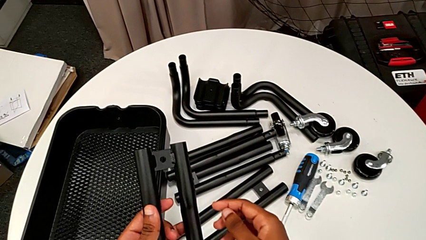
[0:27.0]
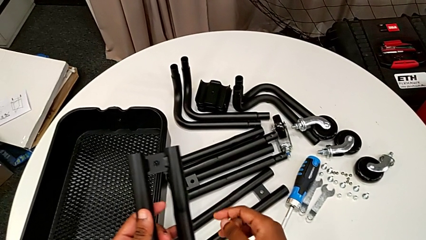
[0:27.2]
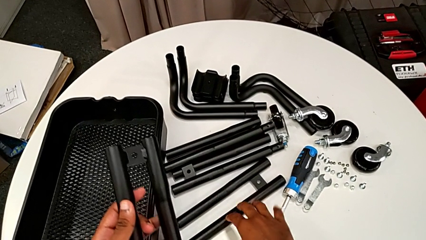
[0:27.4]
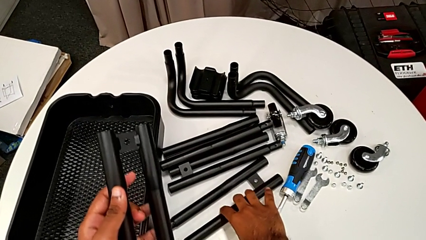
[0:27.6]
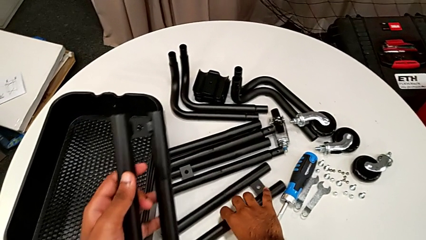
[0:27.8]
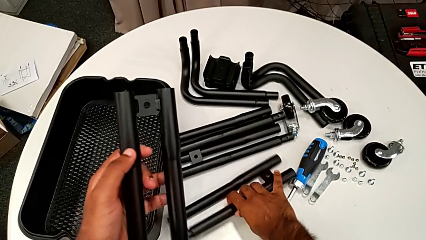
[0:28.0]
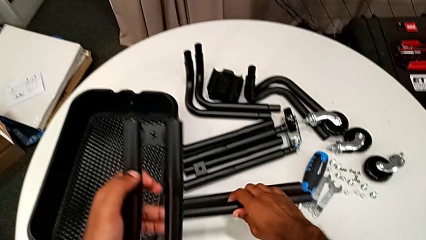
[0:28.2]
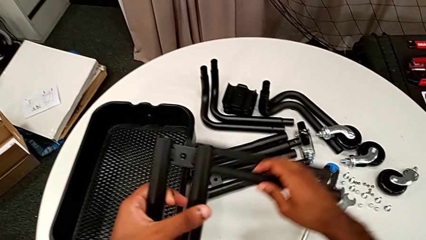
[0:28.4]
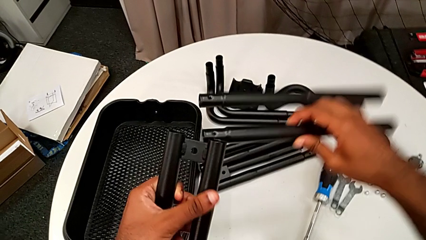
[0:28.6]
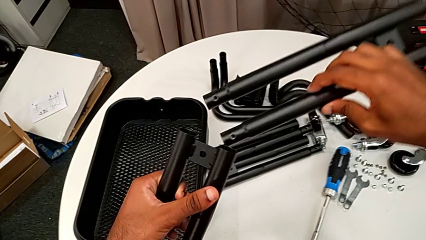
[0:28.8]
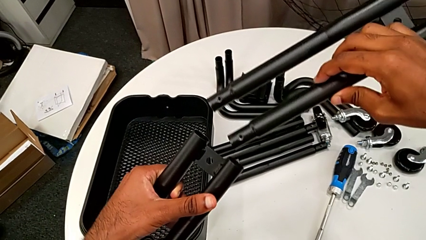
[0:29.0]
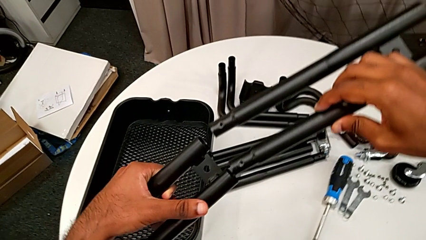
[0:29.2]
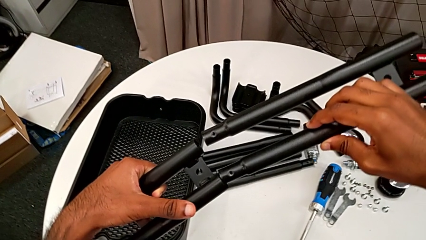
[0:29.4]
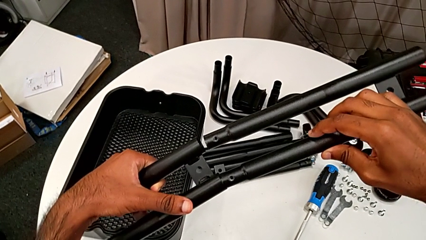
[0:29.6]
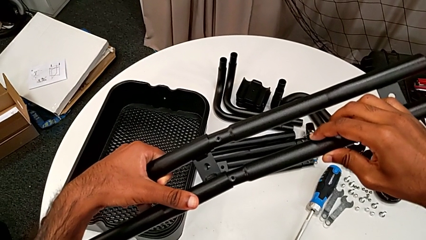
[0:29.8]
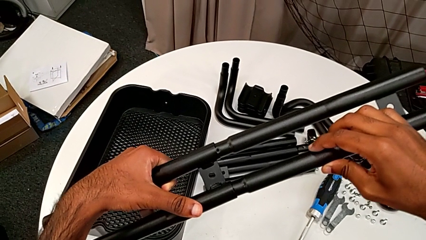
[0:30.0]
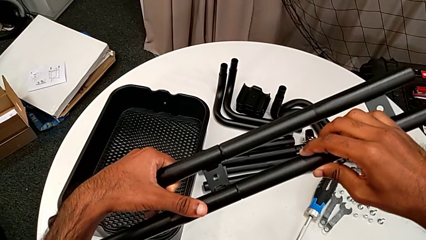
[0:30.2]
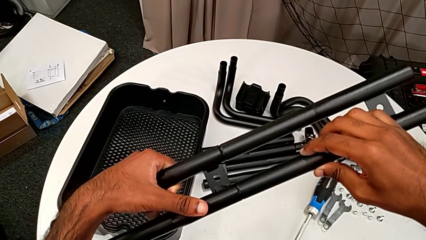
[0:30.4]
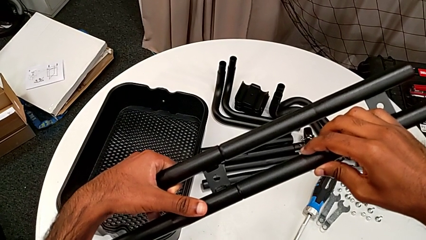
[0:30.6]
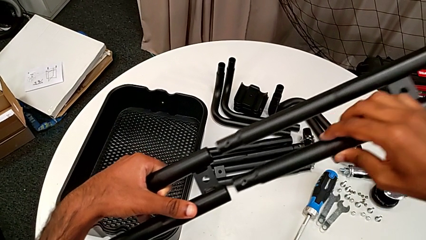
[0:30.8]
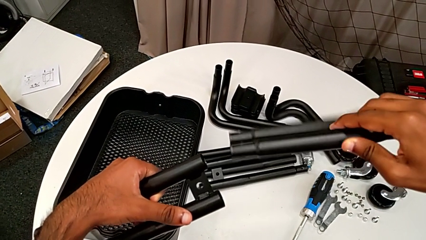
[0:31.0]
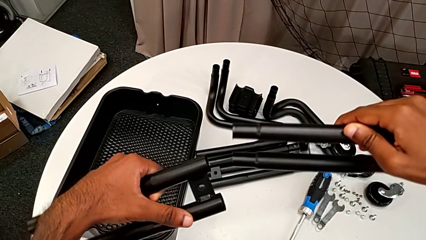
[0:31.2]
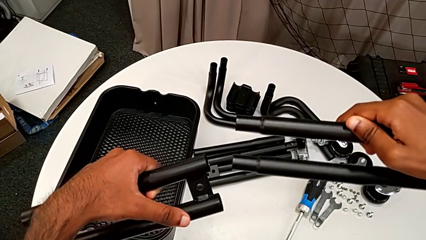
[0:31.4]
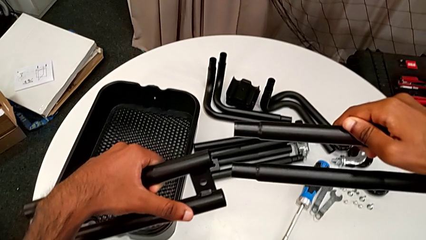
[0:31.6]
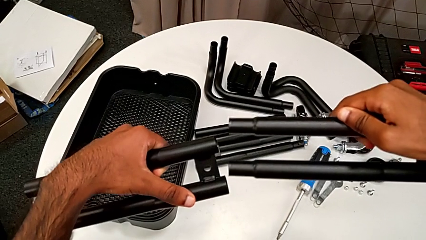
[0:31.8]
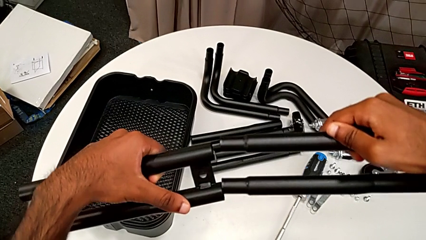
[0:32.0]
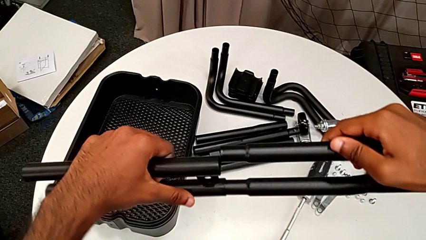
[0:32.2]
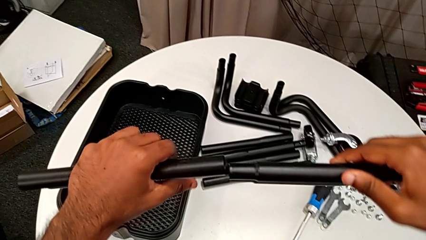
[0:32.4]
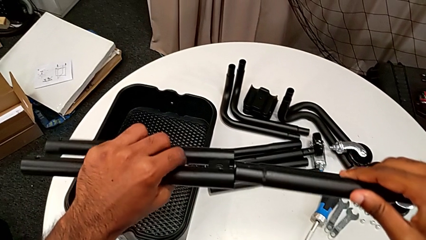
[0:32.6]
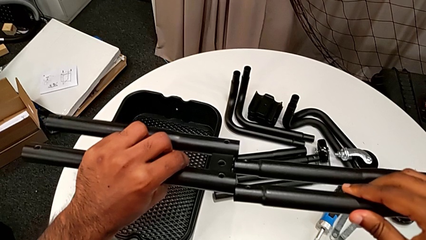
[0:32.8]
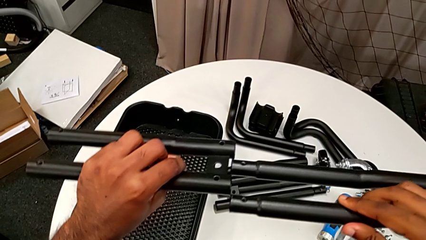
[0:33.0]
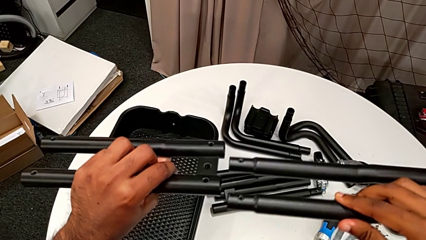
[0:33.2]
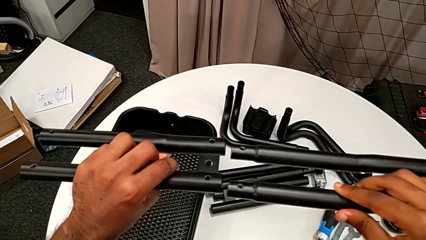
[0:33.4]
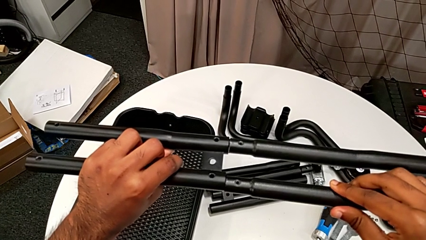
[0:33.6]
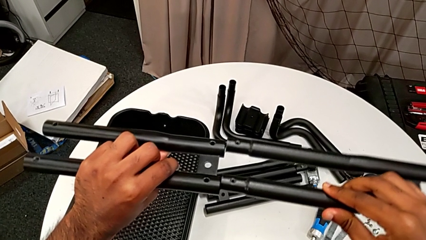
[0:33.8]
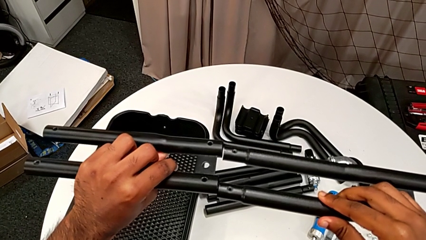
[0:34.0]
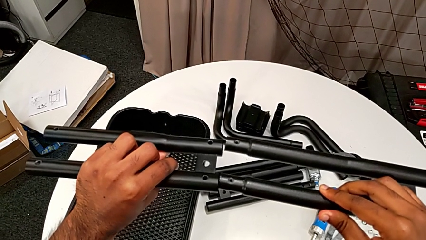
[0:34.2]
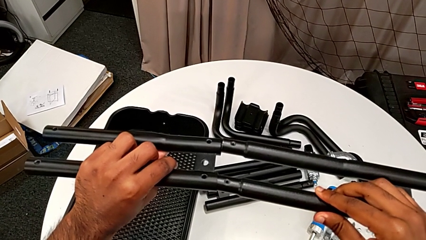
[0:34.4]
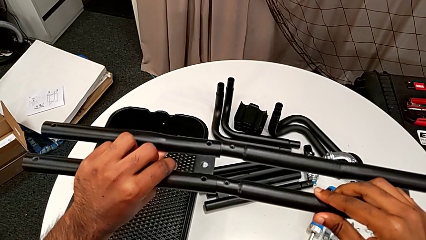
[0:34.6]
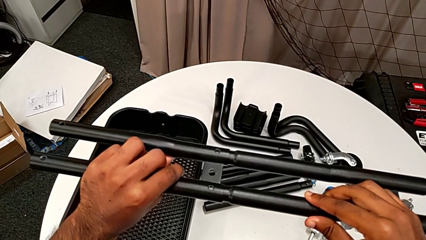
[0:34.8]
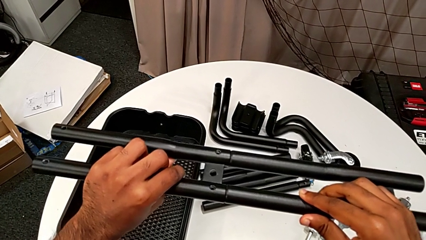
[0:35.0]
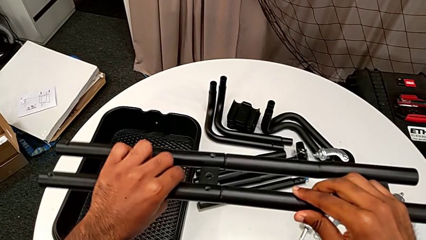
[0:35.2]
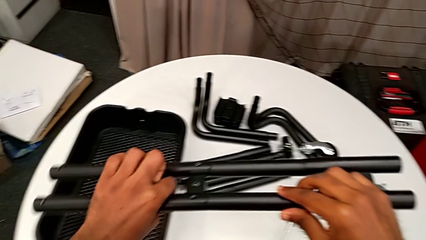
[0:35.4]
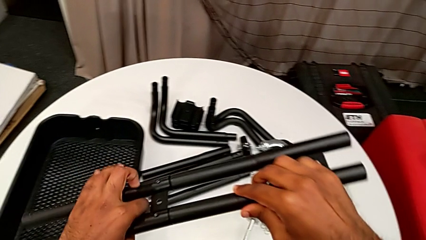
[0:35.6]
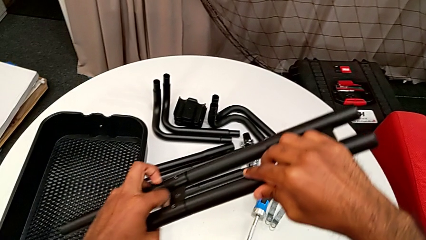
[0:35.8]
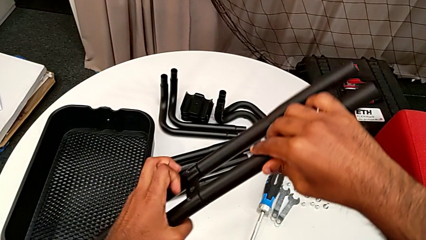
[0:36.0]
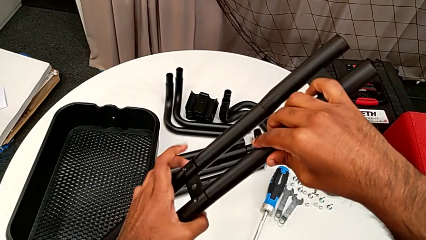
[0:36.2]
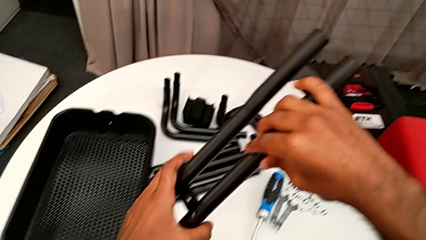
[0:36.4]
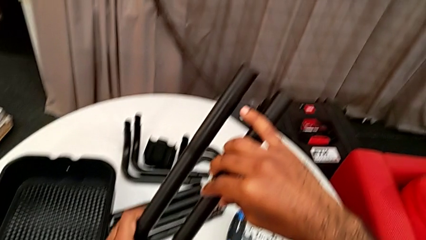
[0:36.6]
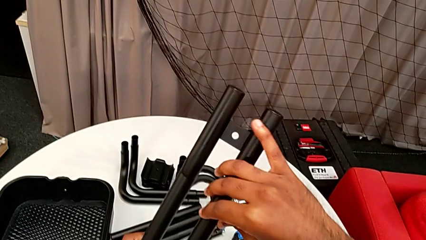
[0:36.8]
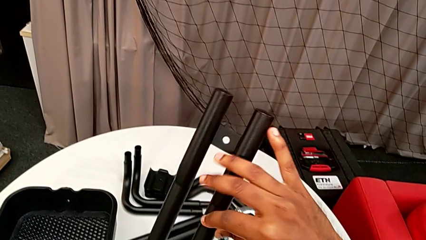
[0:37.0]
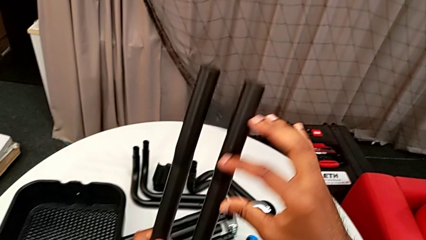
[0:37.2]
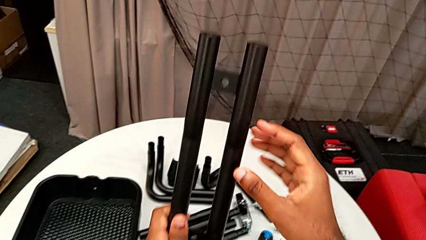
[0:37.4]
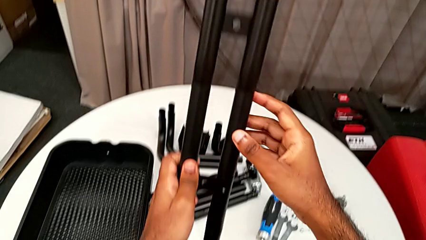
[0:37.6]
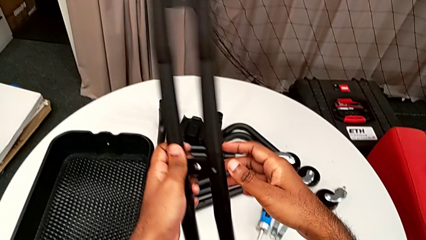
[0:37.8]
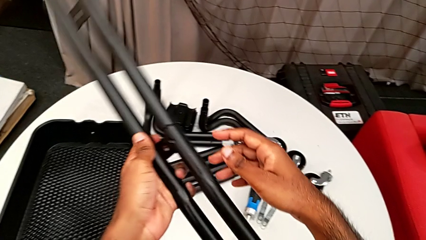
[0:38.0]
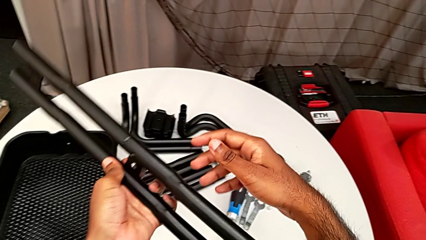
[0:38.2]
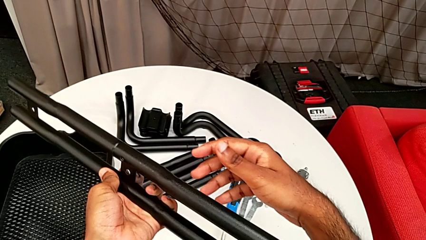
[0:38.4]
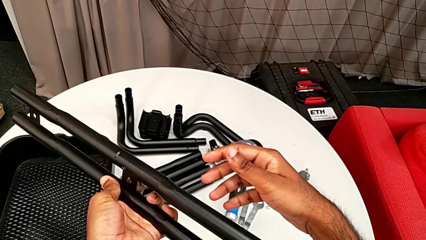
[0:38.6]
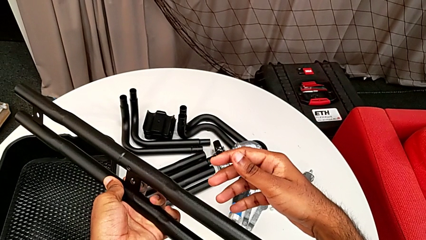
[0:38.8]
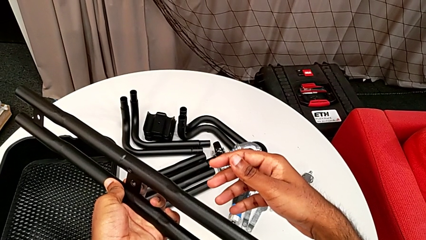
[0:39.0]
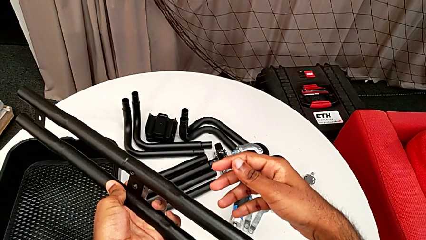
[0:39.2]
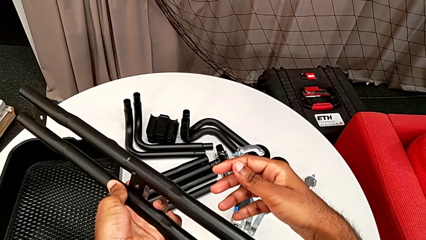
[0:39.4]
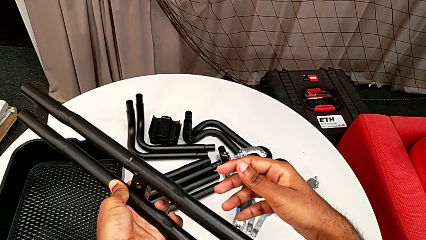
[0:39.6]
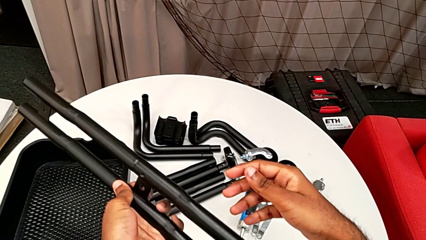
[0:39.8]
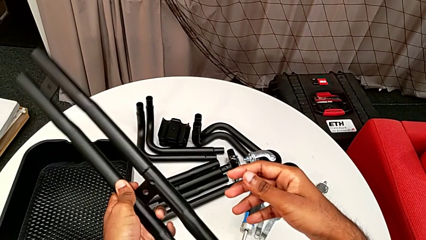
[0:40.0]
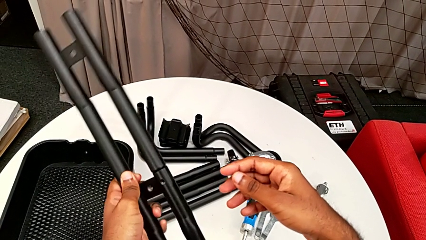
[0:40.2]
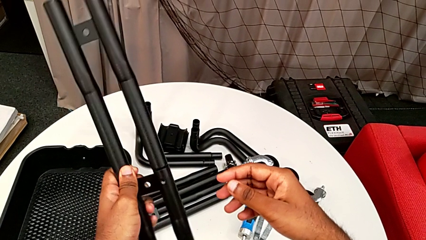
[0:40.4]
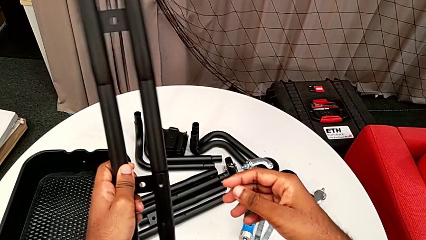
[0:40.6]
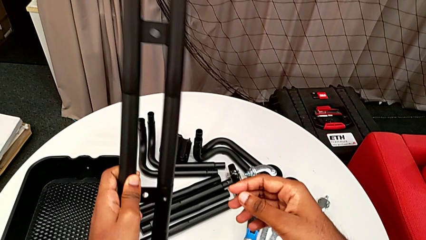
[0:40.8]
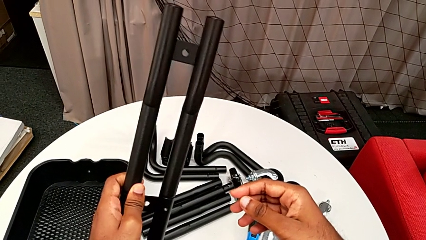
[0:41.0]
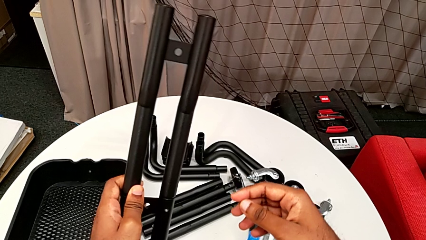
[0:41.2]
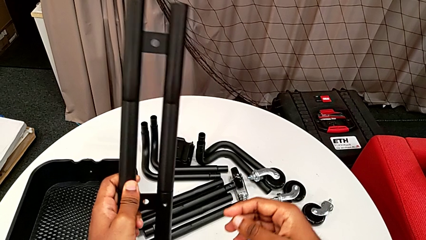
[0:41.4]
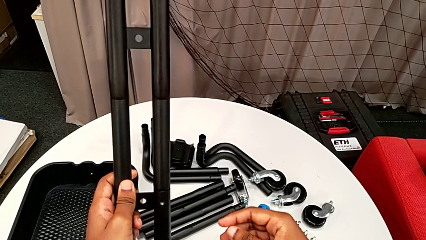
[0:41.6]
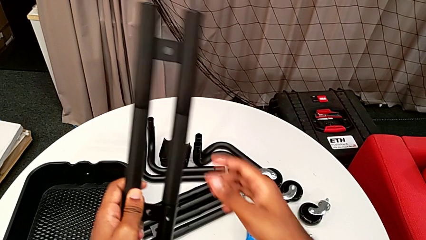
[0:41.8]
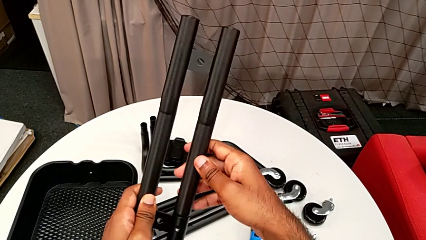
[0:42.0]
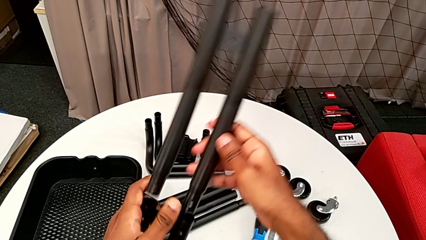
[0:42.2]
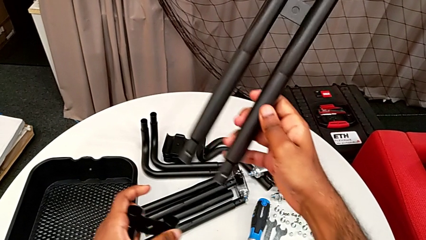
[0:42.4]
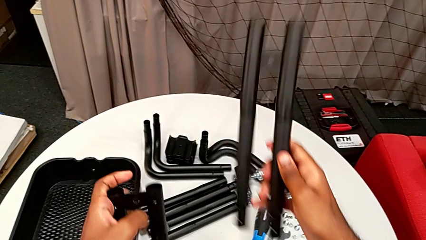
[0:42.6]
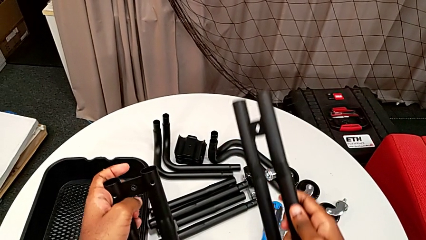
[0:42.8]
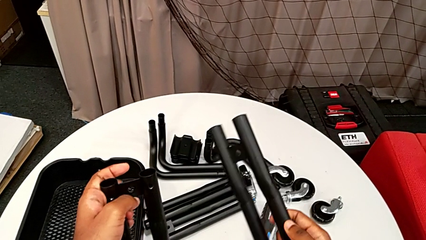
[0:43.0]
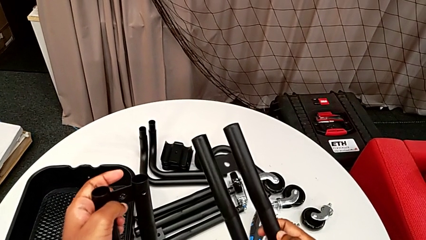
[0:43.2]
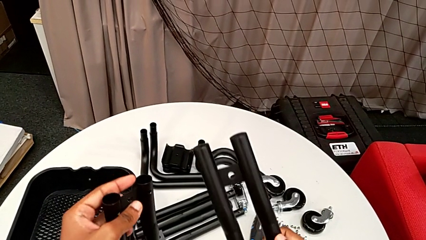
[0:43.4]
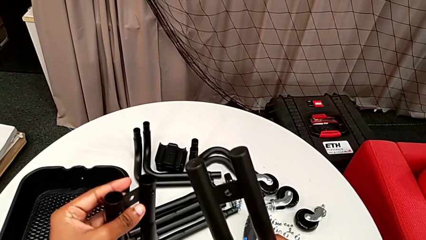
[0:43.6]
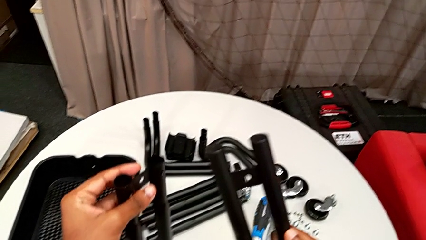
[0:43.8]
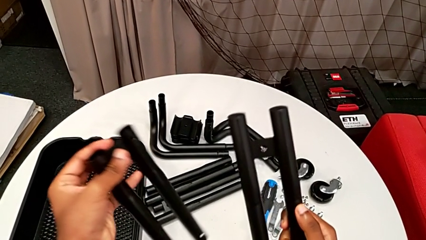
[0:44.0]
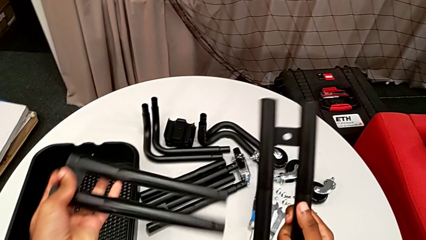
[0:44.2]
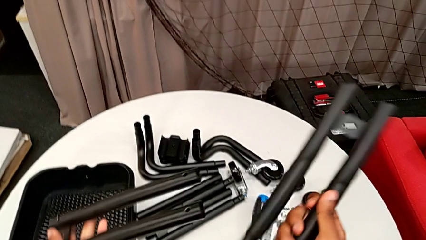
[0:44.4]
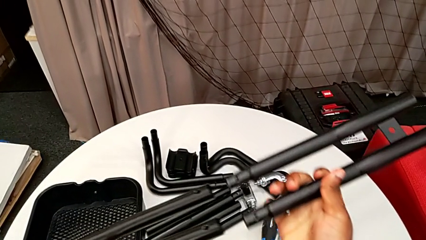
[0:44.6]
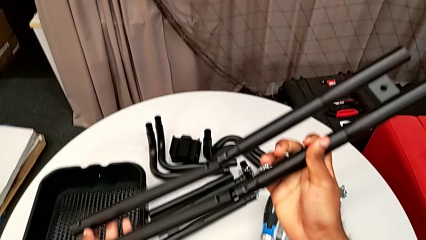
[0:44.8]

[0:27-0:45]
The camera wearer is assembling the first two sidebars. They grab the leg, wrongly insert it on the wrong side of the side bar, withdraw it, rotate it, wrongly insert it with the side bars in the wrong position, inspect it, withdraw it and rotate it.
